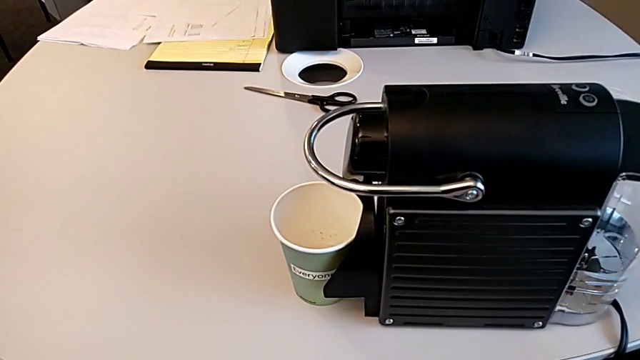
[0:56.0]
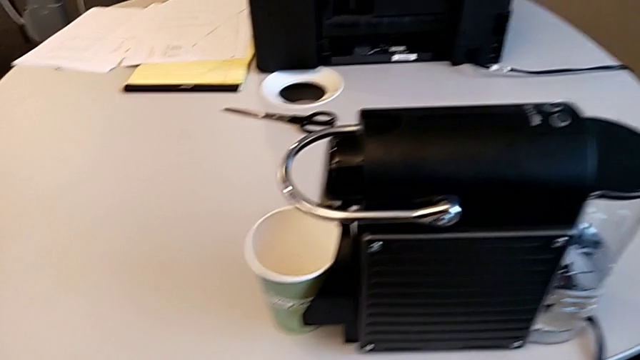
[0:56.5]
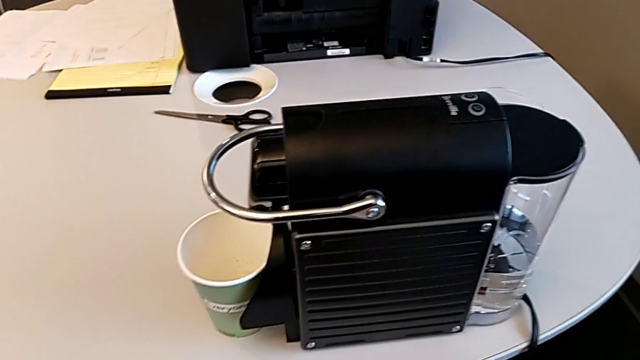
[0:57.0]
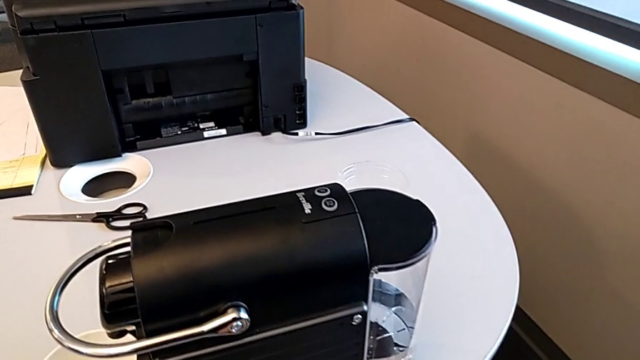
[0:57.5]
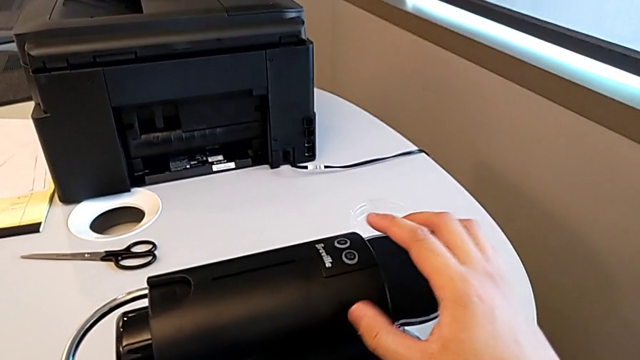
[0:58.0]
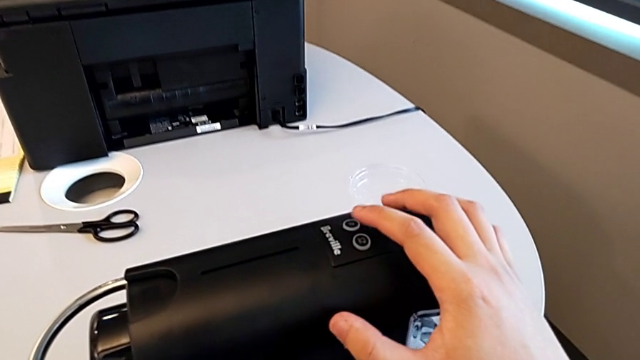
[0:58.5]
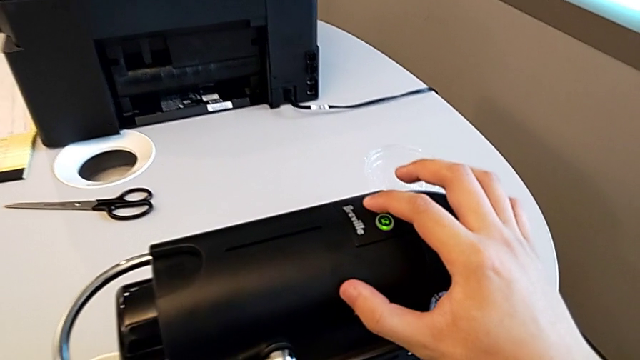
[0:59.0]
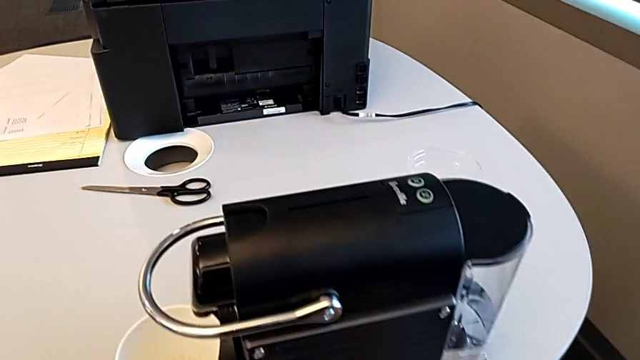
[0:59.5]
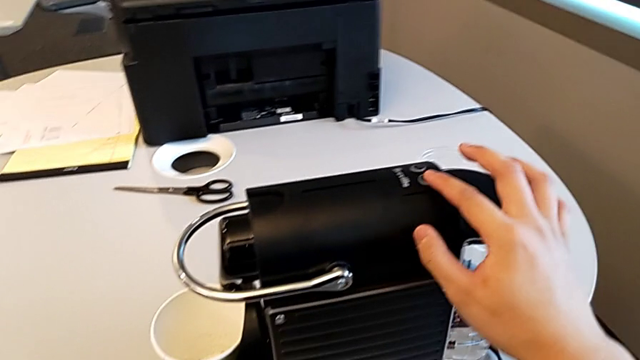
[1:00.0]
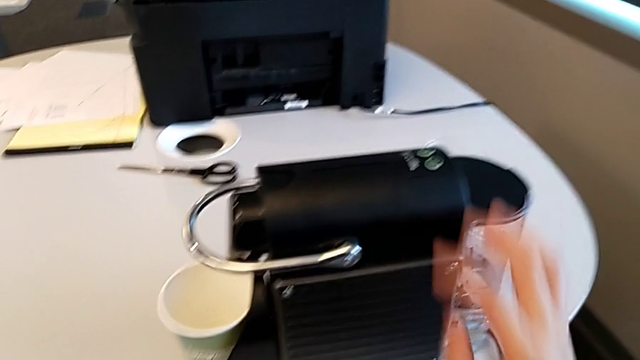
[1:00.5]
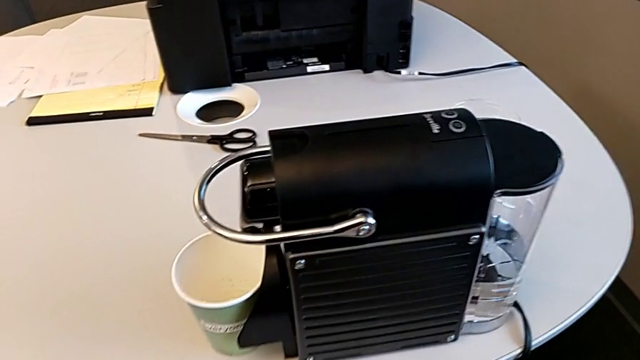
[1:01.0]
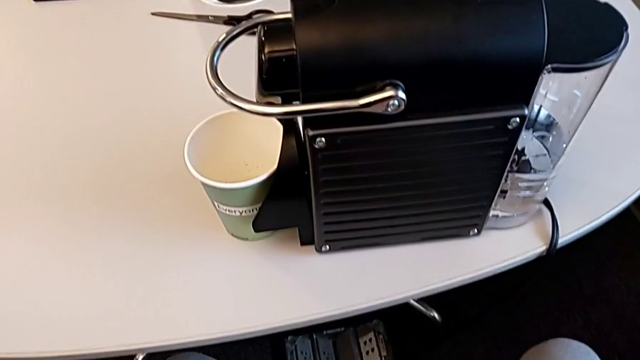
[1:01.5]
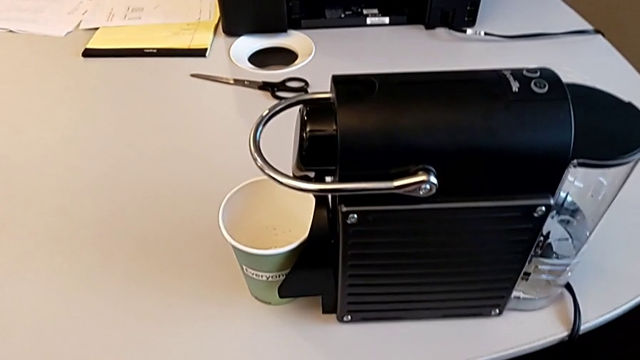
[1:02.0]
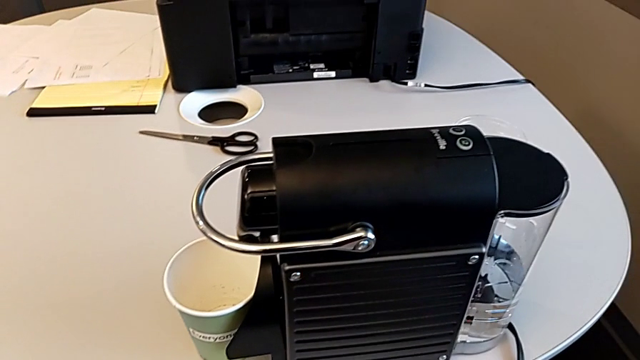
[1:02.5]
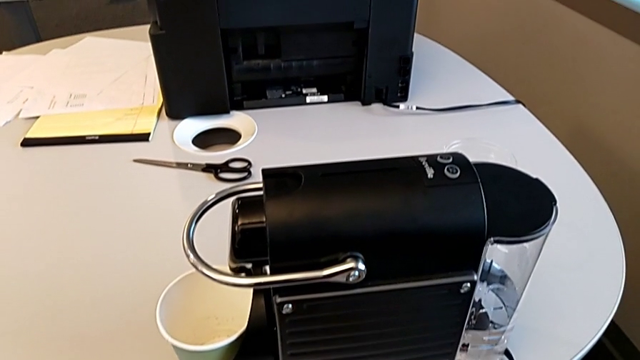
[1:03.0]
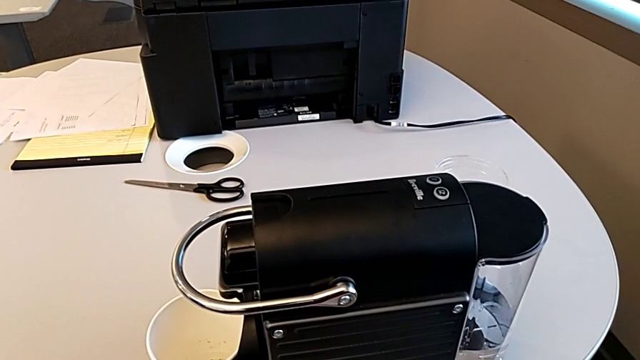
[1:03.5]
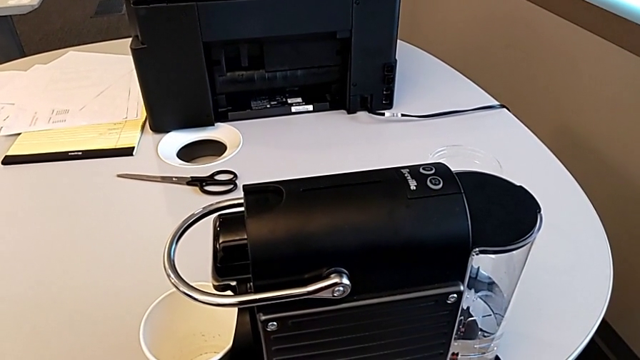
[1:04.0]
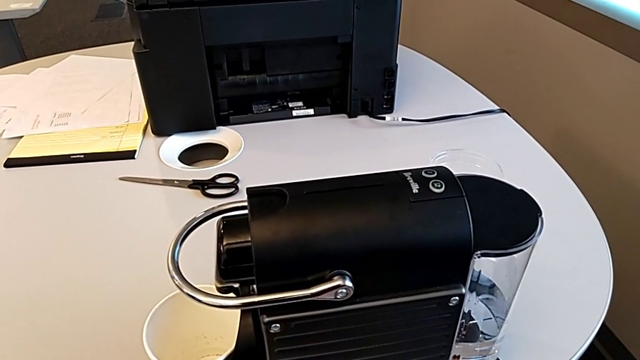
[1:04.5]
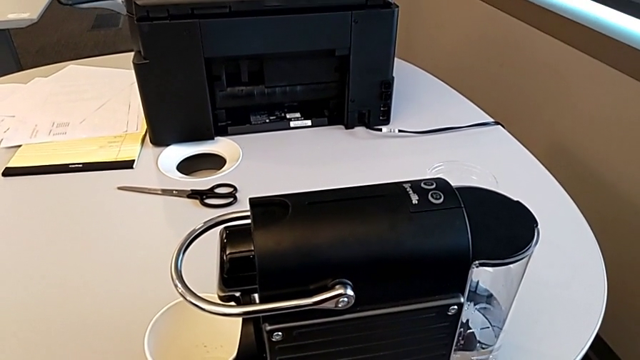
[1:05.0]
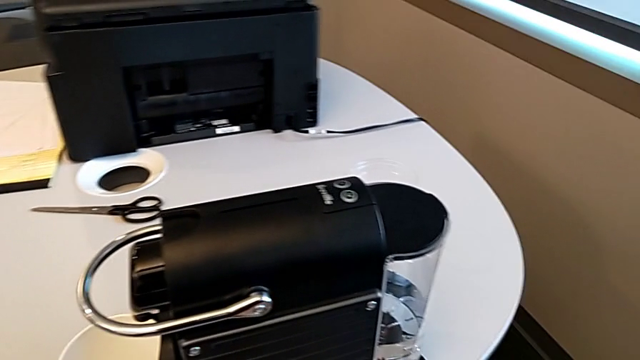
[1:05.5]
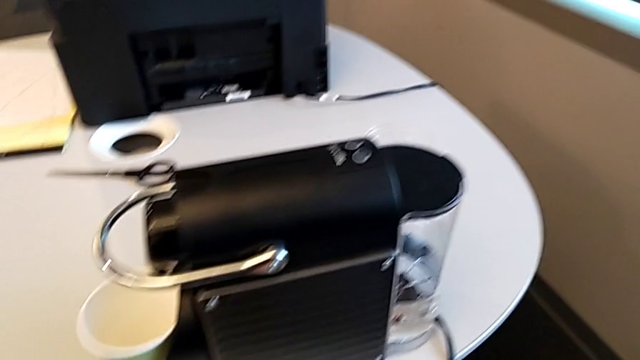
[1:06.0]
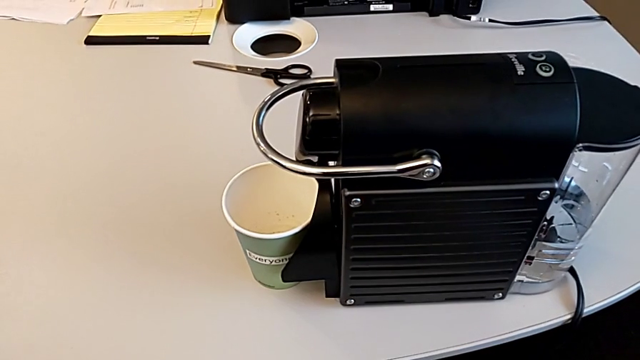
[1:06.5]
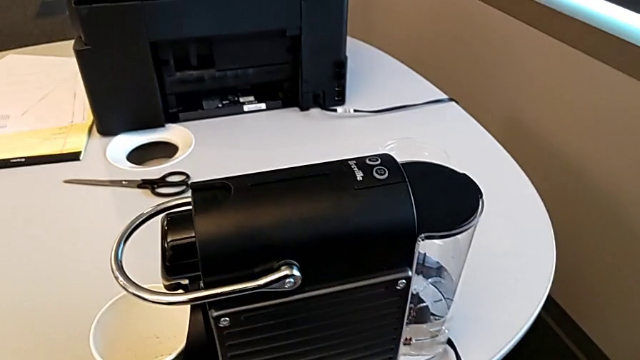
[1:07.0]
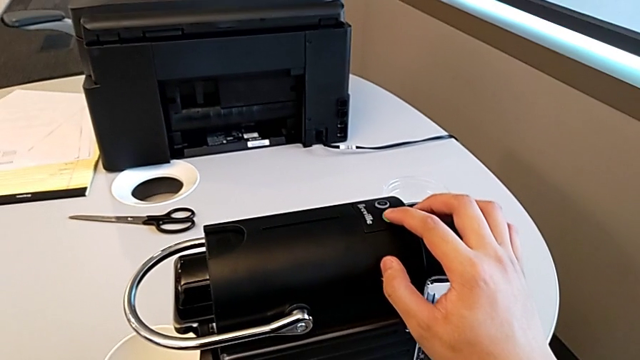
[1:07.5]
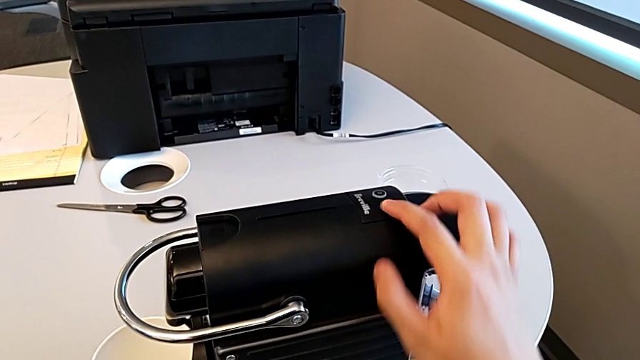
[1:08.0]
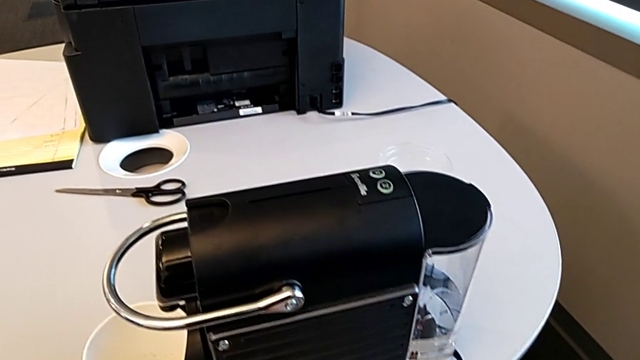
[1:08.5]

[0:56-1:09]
The camera wearer is brewing a cup of coffee. They approach the button, press the first button, press the second button, approach the second button and press it, all with the right hand.

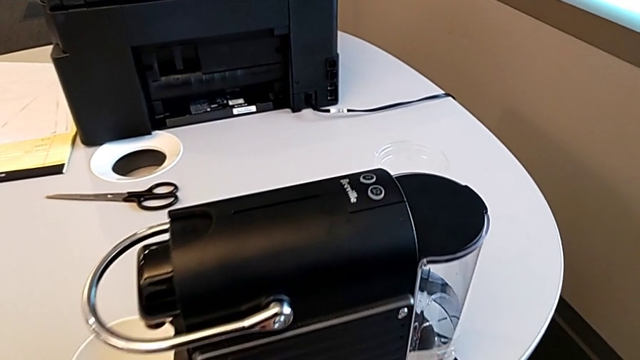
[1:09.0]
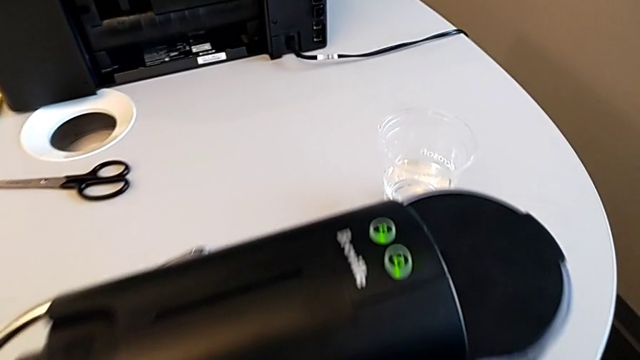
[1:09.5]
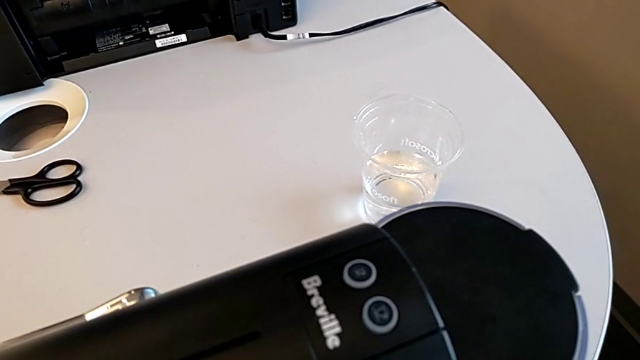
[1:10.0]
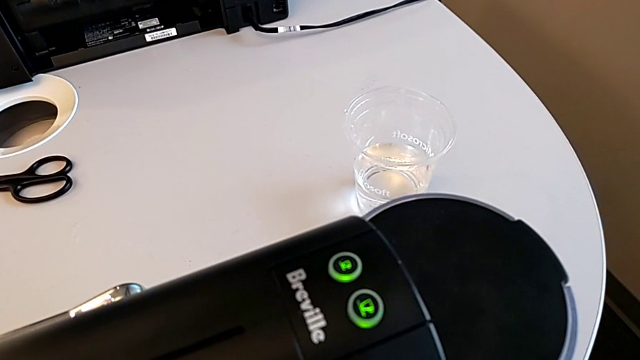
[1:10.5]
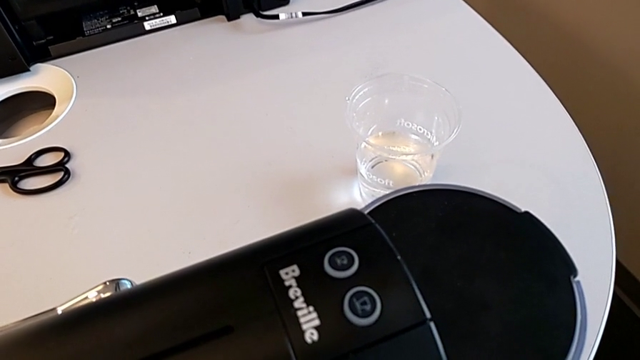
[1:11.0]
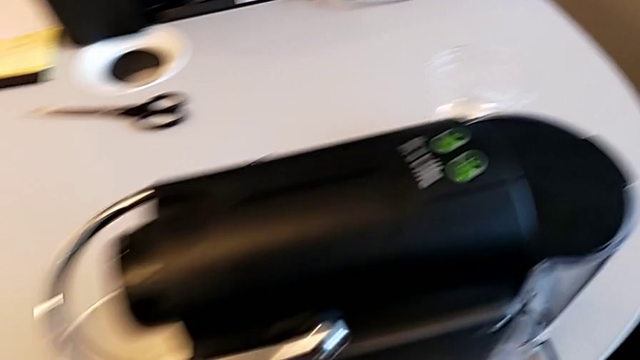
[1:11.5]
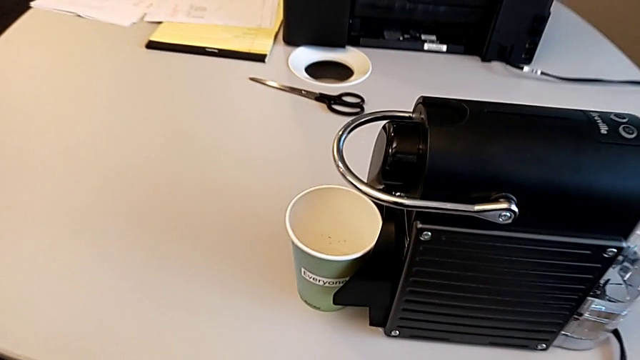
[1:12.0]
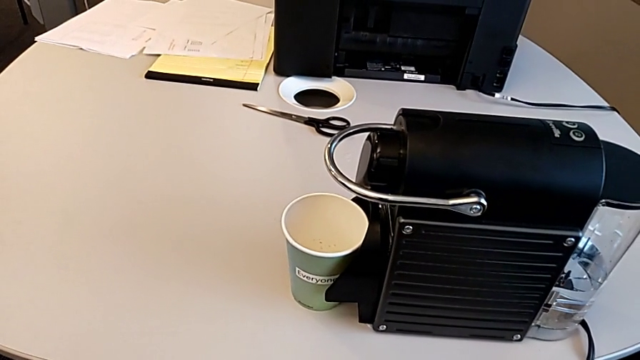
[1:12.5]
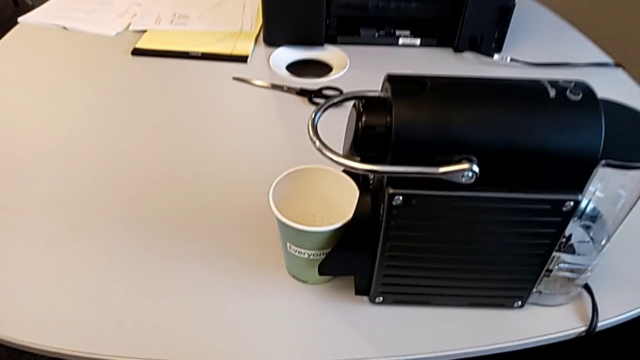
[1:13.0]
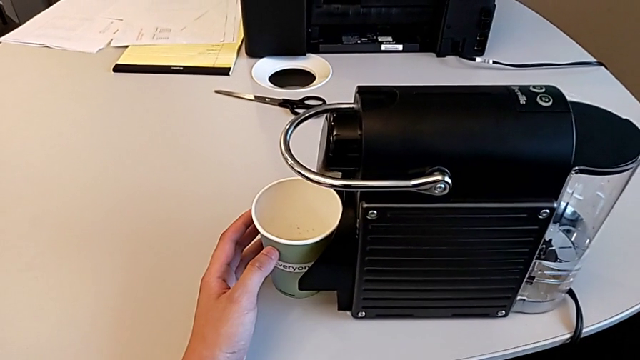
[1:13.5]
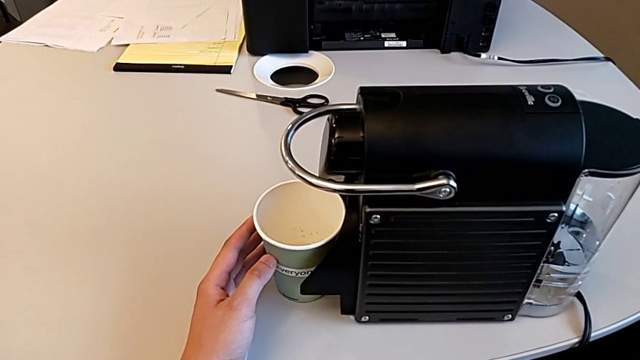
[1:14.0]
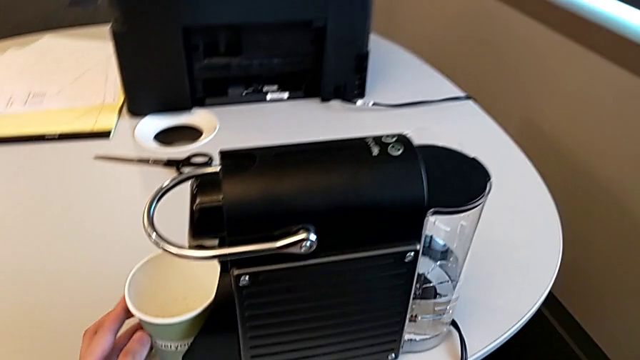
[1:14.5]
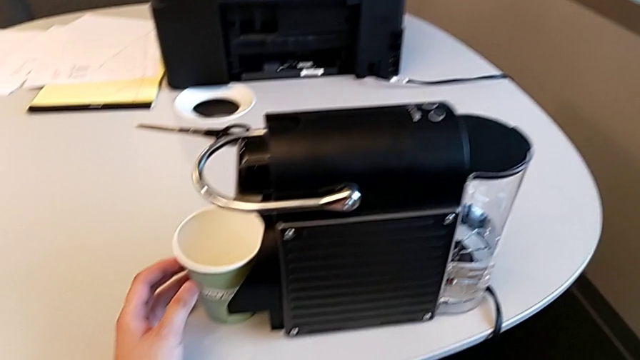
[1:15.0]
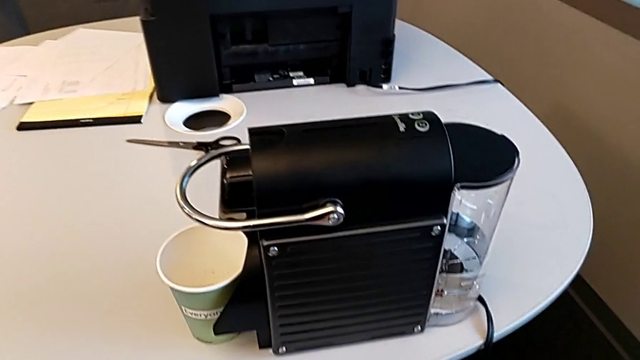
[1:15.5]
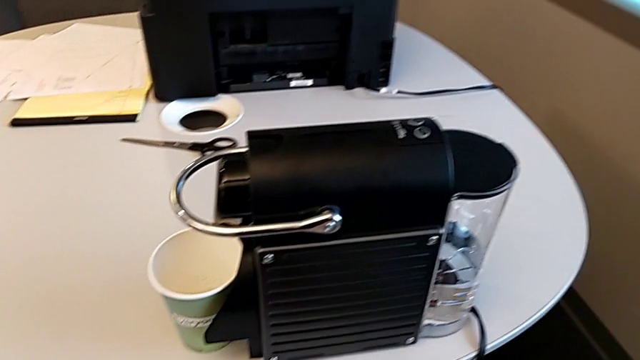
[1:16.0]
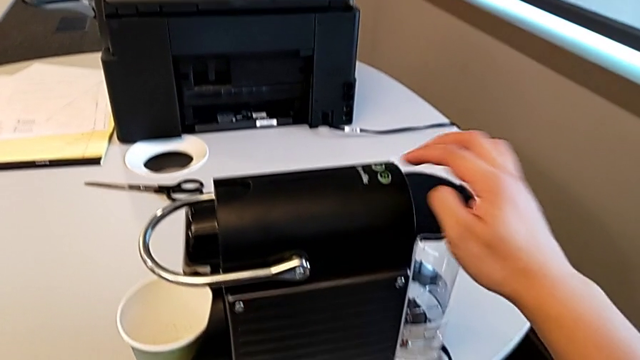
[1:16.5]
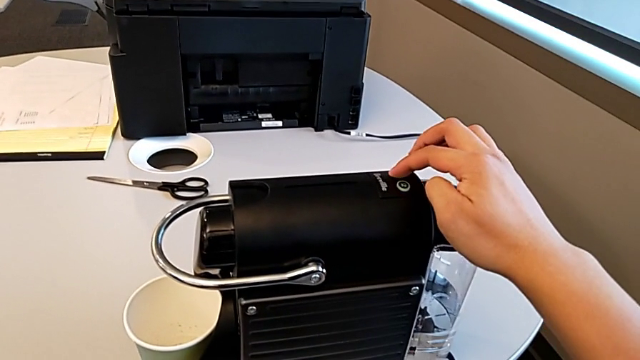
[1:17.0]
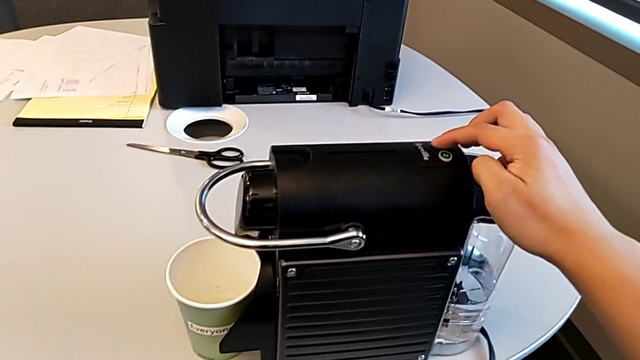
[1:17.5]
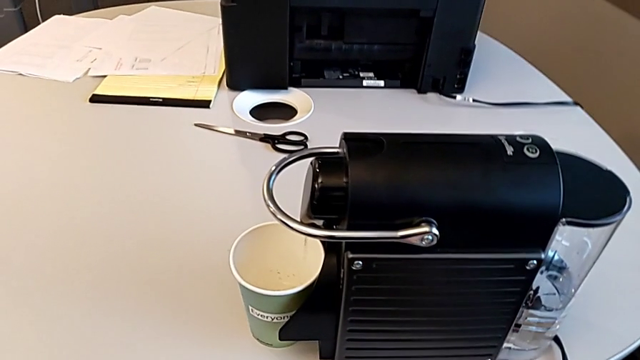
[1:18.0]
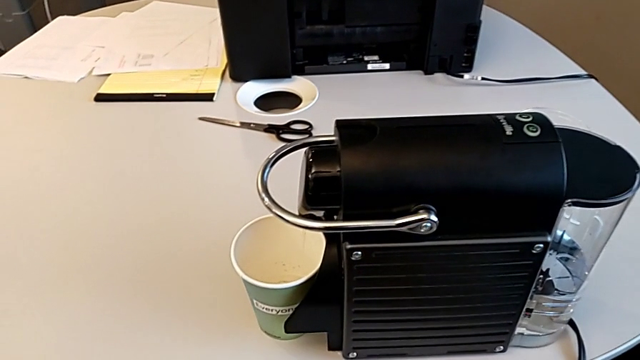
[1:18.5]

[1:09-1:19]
The camera wearer is brewing a cup of coffee. They inspect the button with the right hand, push the cup with the left hand, hold it with the left hand, approach the first button with the right hand and press it with the right hand.
